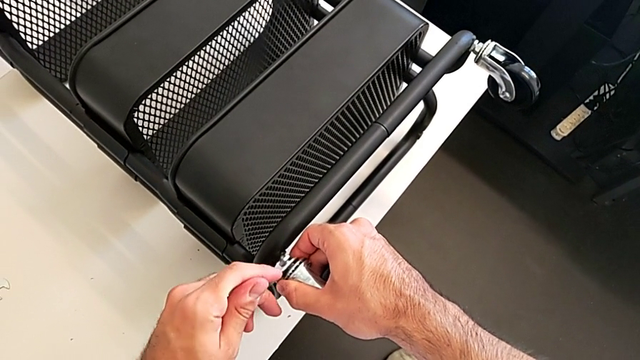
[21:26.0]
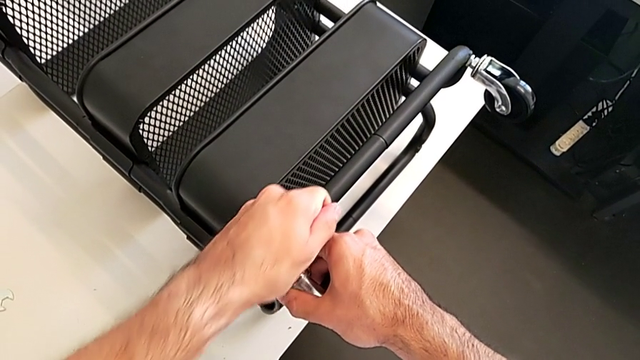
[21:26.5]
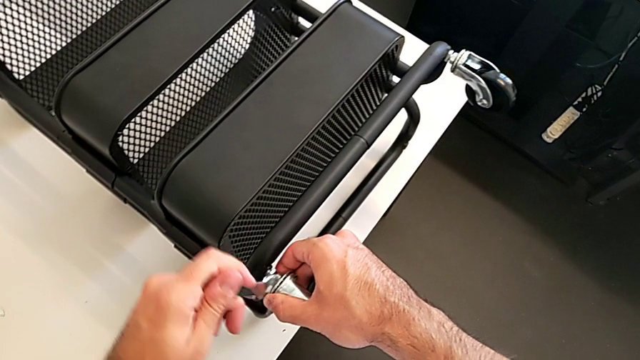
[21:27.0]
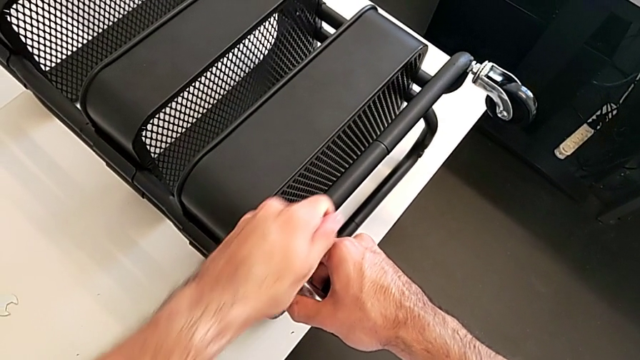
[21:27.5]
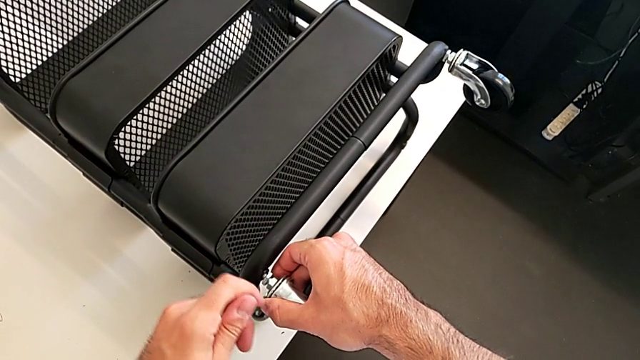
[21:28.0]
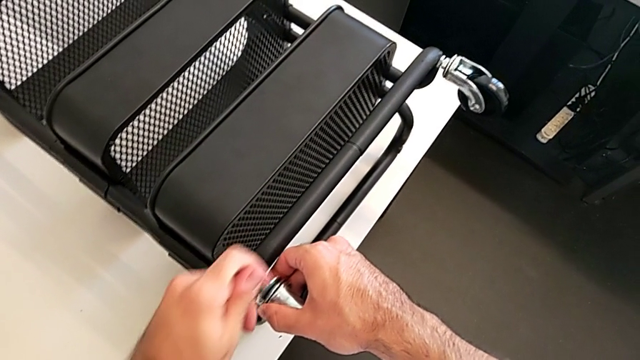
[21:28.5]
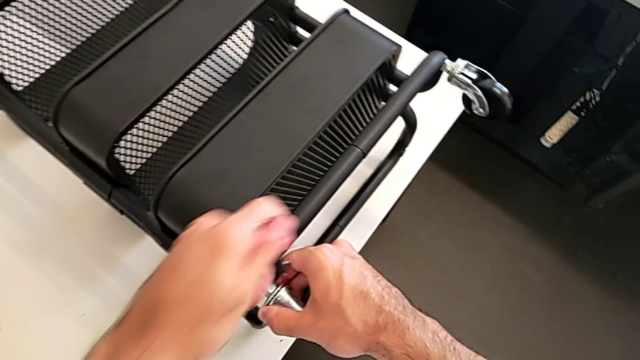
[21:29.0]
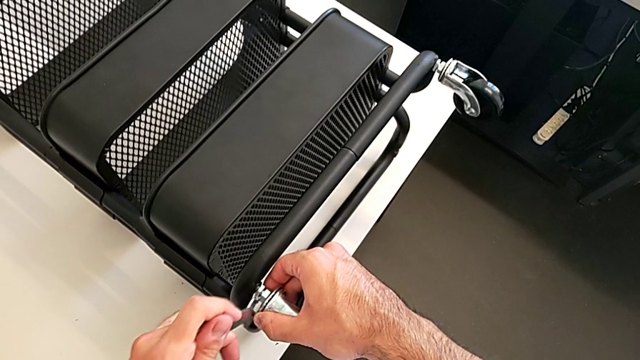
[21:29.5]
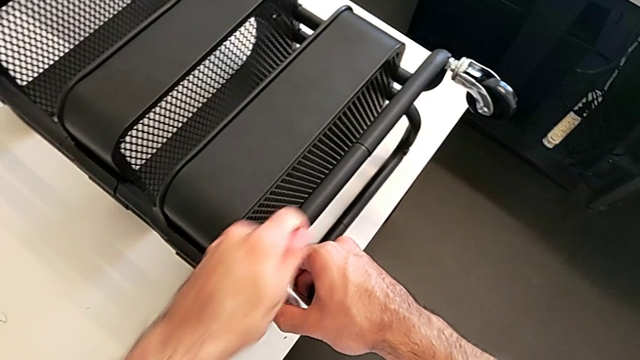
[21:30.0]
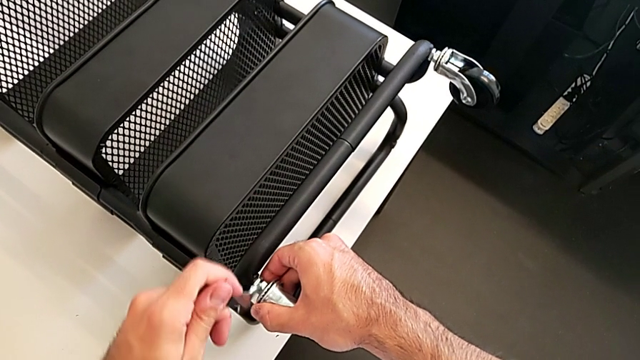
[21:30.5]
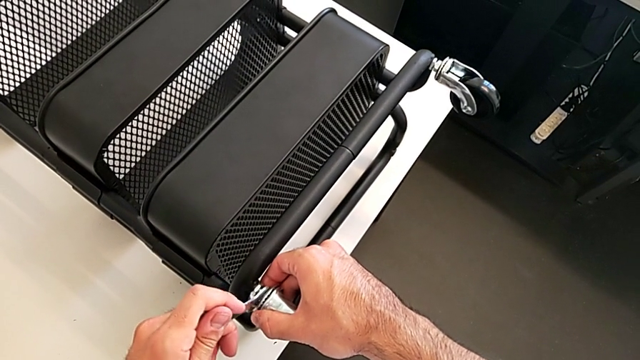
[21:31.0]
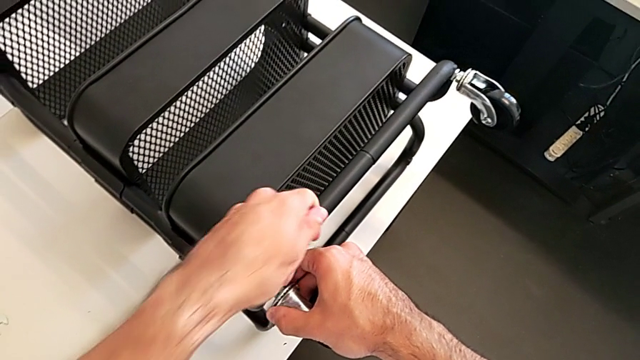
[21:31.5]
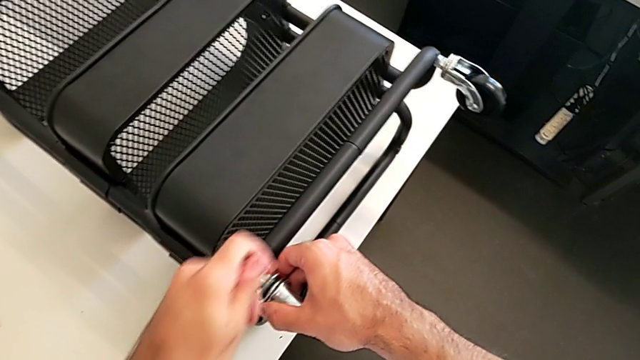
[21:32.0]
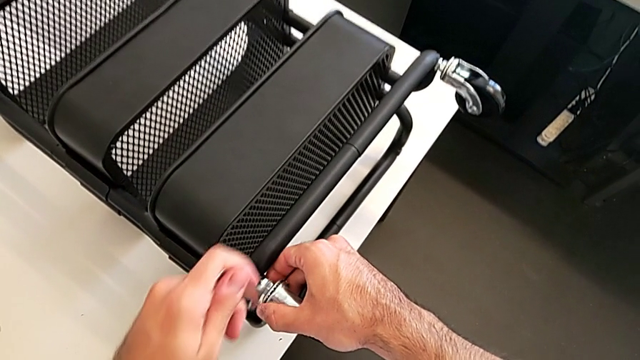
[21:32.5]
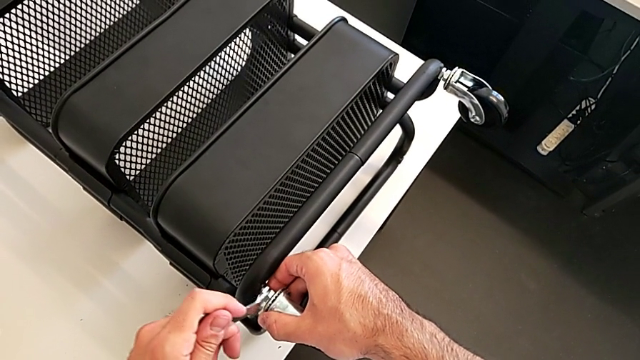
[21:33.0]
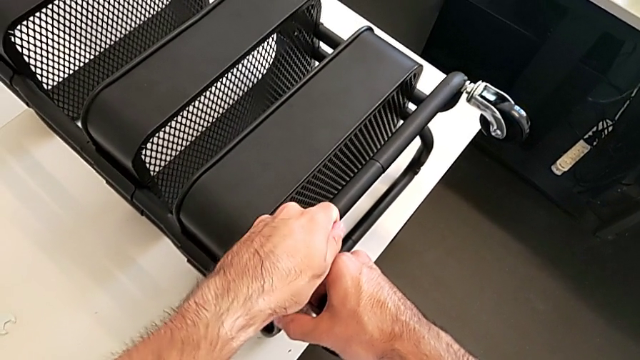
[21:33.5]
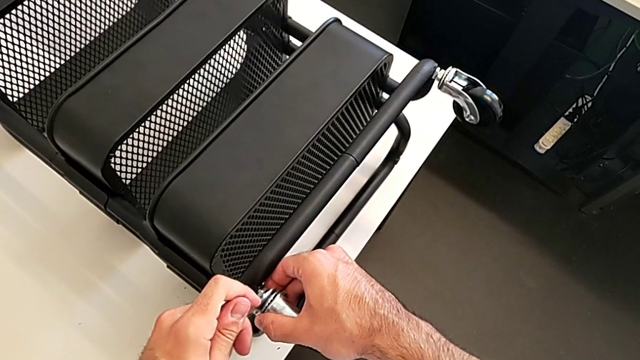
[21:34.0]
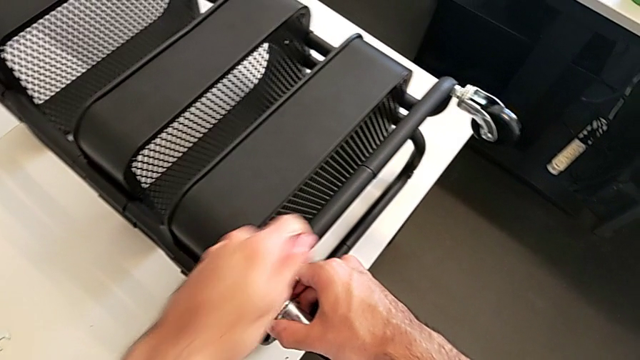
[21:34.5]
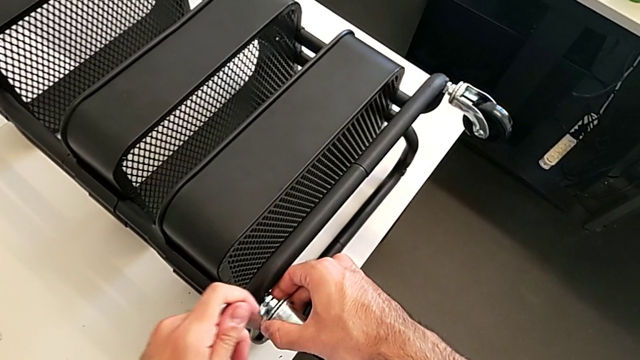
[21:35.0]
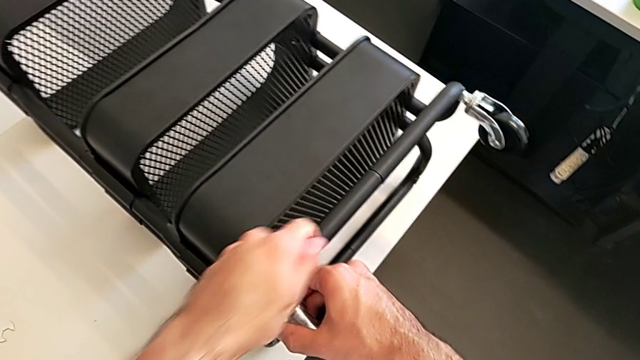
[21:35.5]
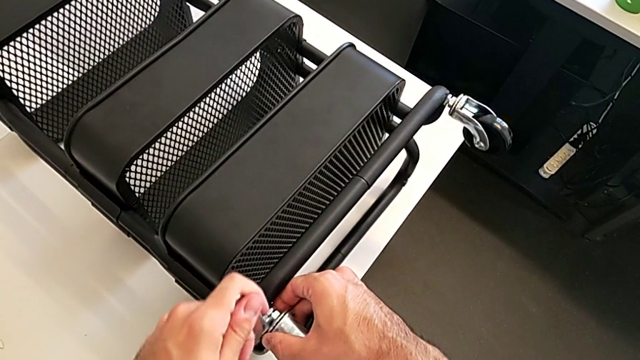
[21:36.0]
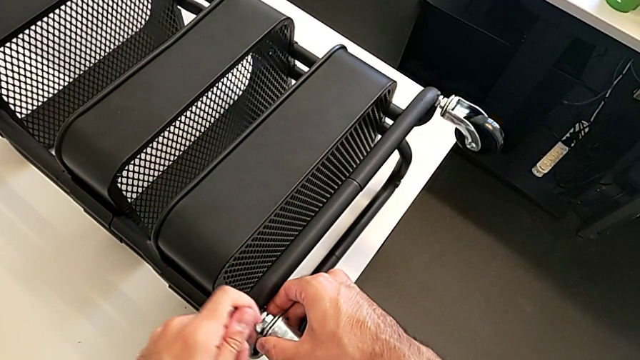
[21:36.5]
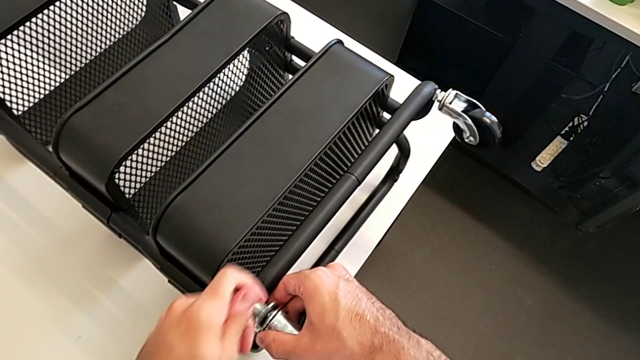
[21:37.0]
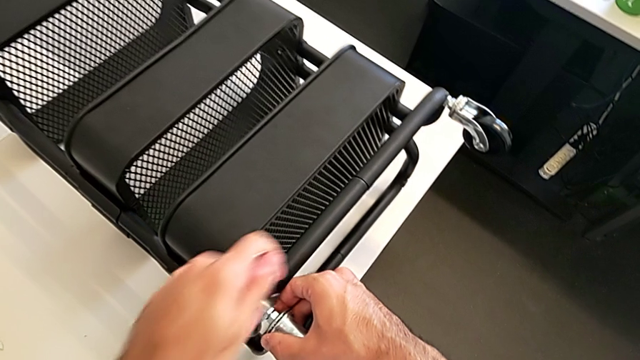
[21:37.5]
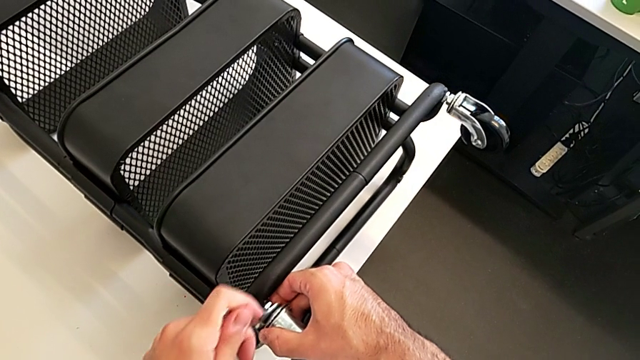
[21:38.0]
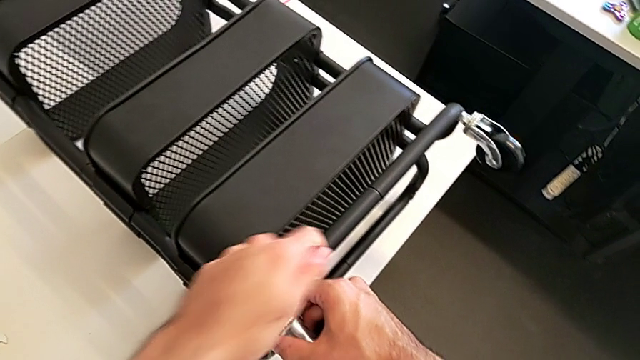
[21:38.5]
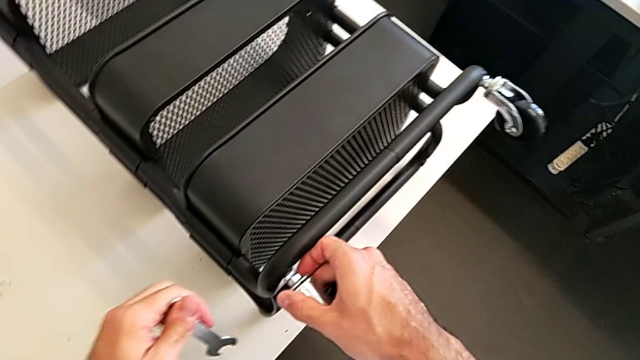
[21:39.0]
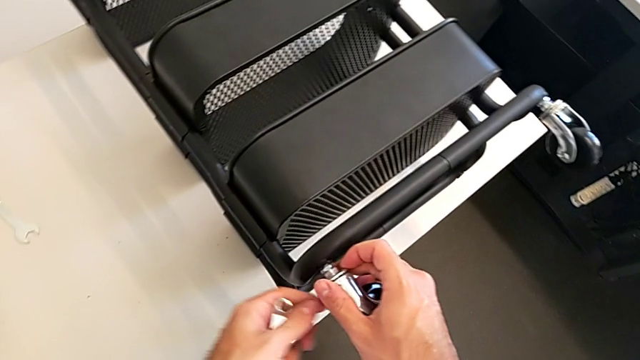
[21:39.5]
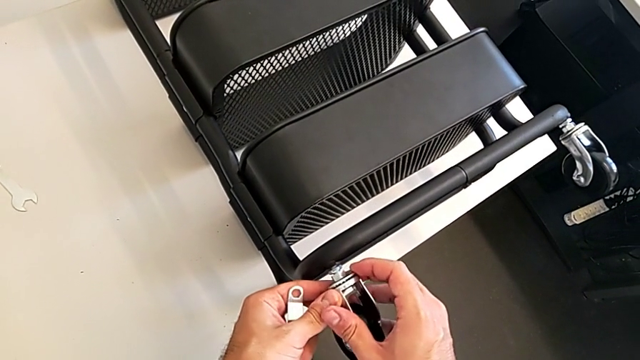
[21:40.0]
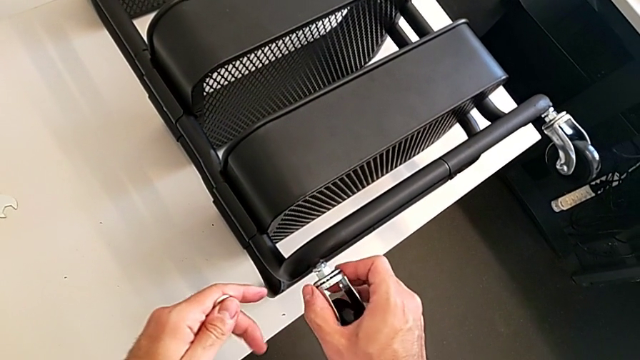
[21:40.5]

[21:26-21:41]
The camera wearer is screwing the four wheels. They keep screwing the second wheel.

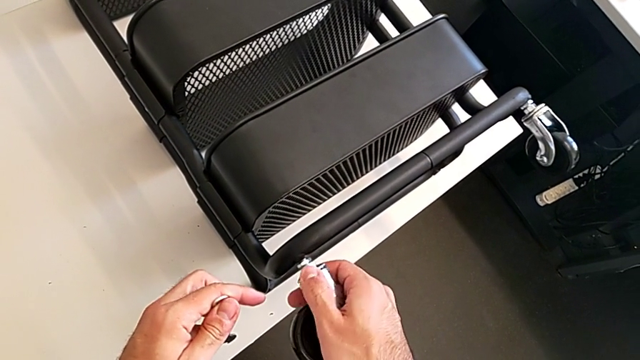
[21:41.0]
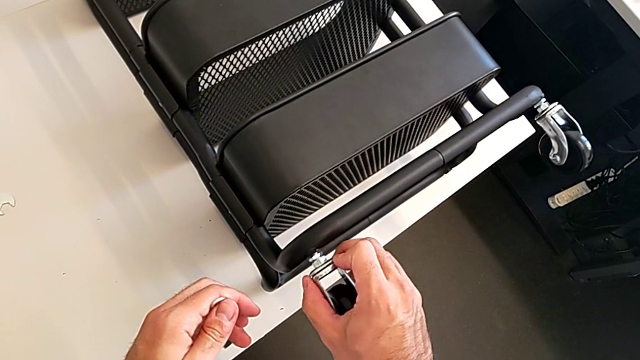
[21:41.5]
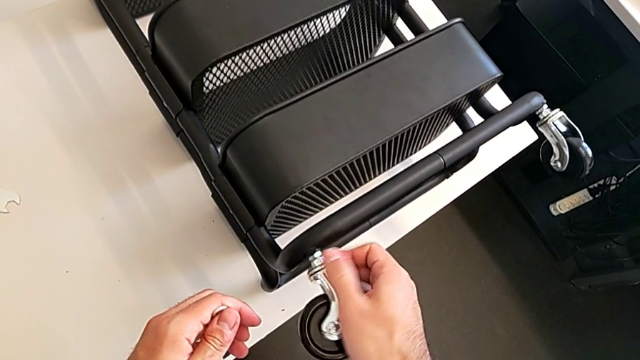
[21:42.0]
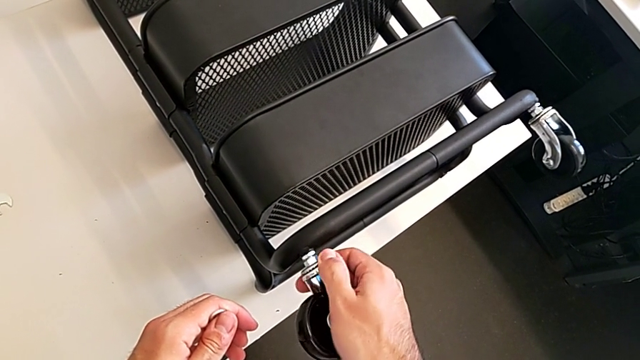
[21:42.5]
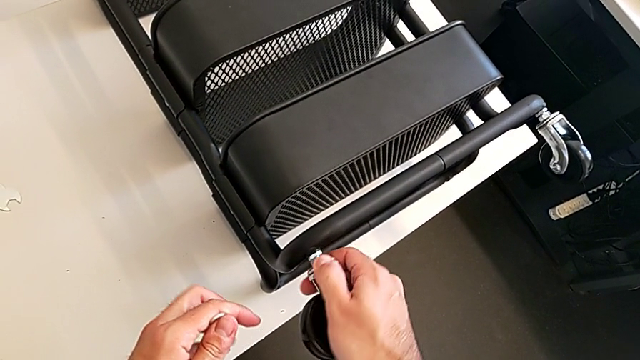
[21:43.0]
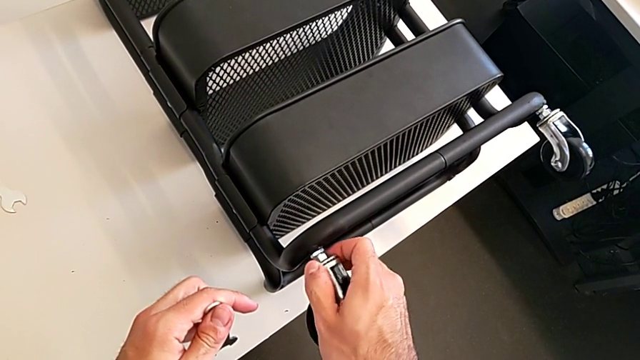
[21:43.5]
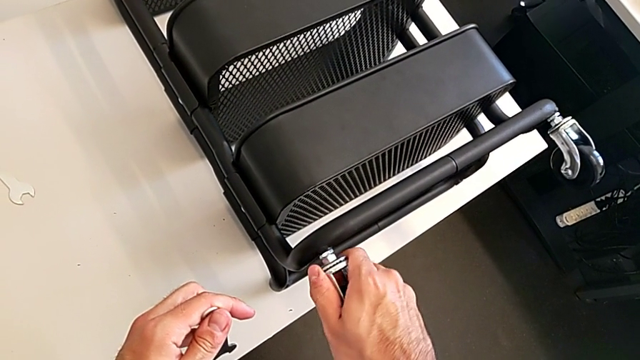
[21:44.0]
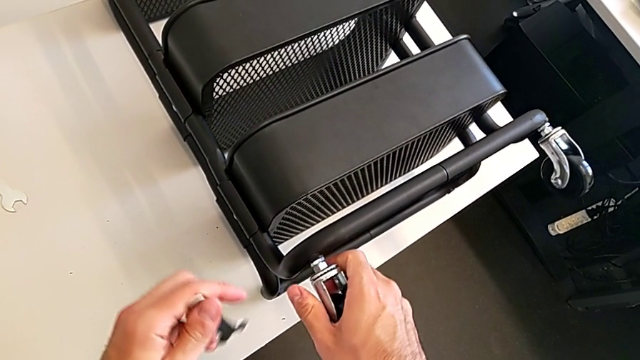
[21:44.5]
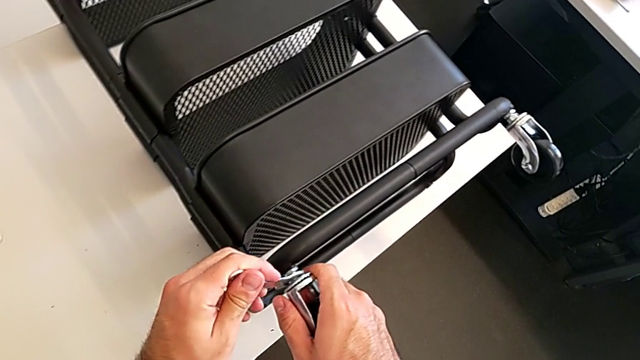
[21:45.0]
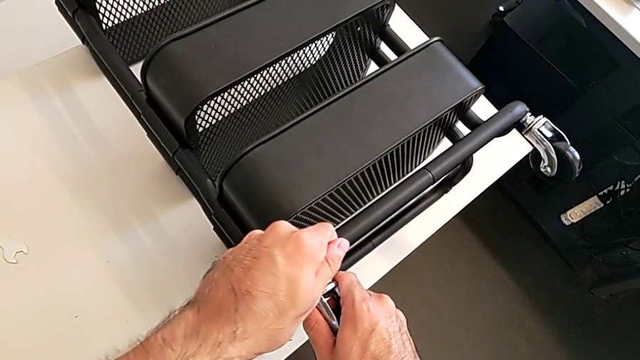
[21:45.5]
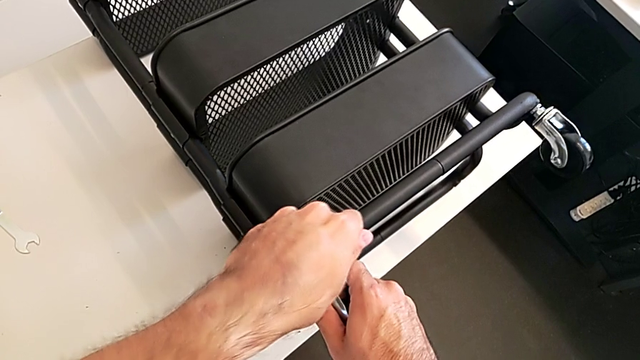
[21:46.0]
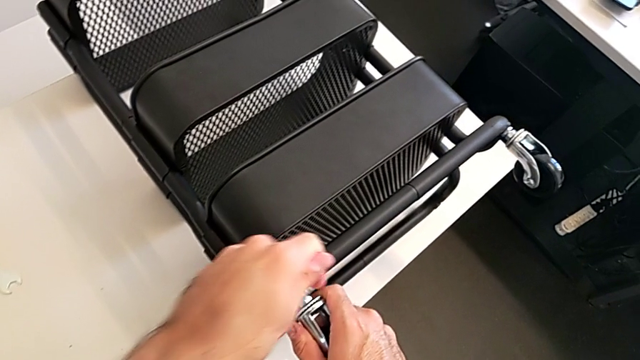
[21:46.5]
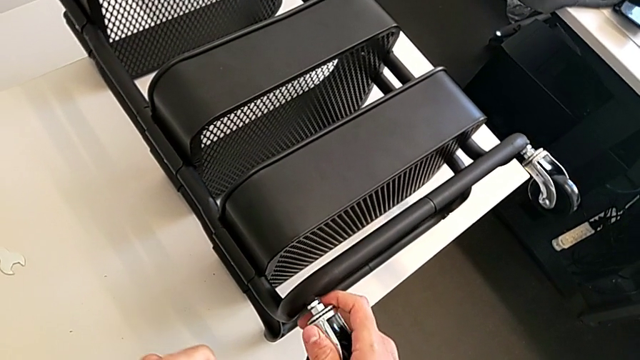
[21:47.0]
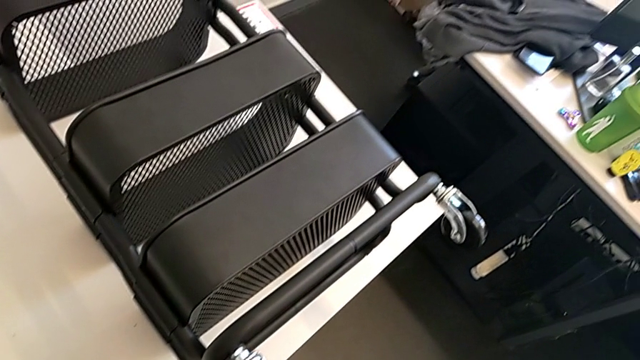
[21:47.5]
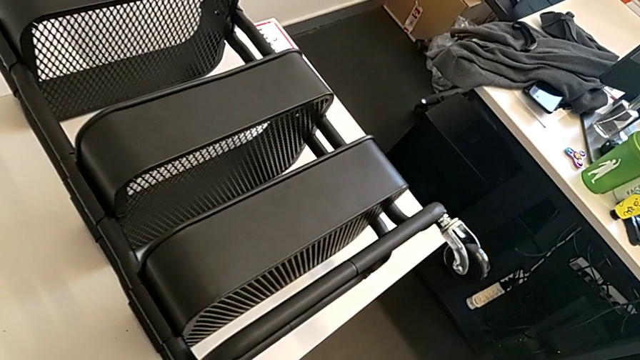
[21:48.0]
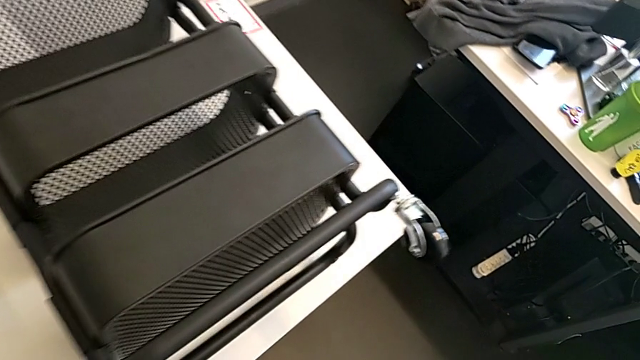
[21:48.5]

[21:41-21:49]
The camera wearer is screwing the four wheels. They keep screwing the second wheel.
